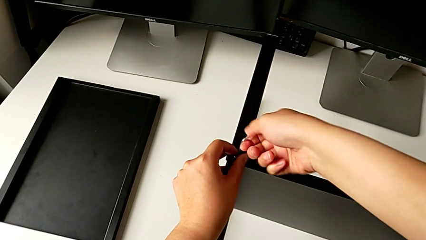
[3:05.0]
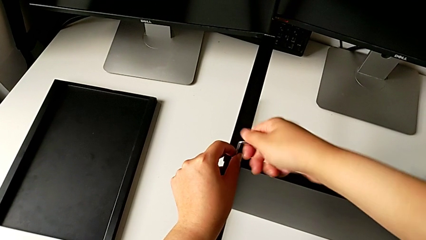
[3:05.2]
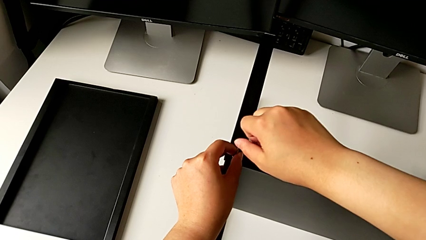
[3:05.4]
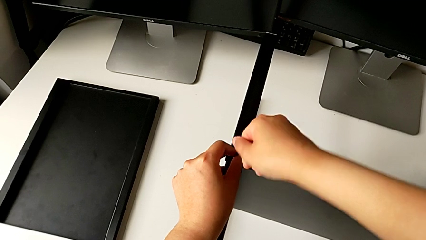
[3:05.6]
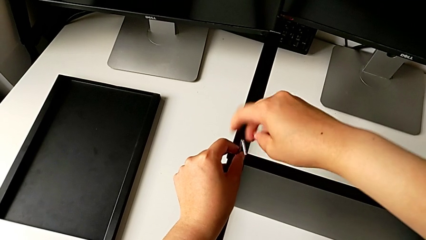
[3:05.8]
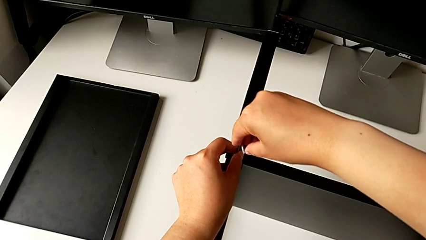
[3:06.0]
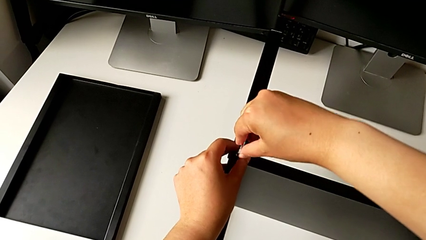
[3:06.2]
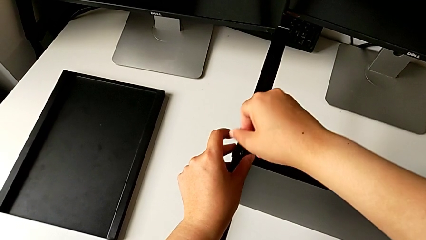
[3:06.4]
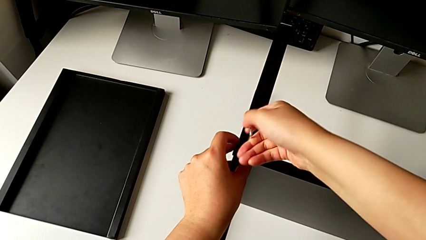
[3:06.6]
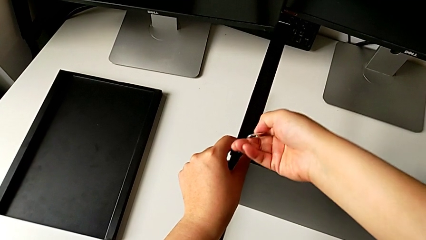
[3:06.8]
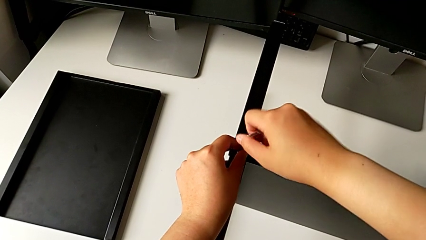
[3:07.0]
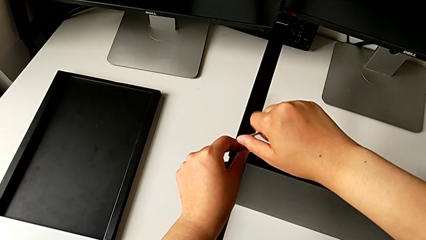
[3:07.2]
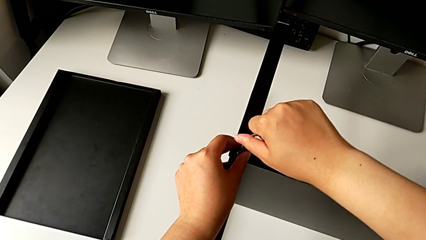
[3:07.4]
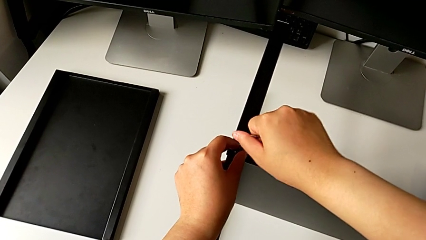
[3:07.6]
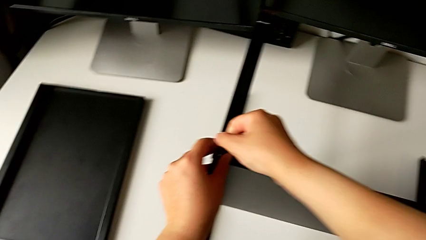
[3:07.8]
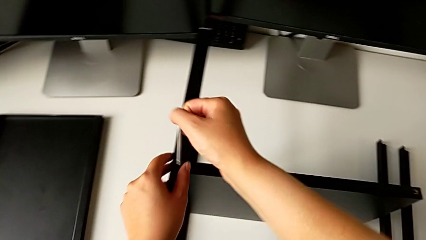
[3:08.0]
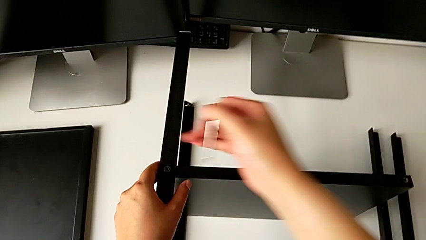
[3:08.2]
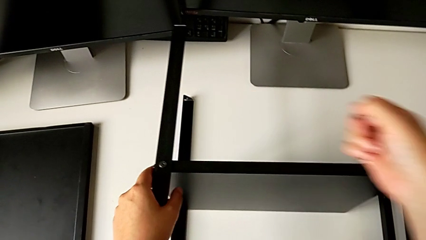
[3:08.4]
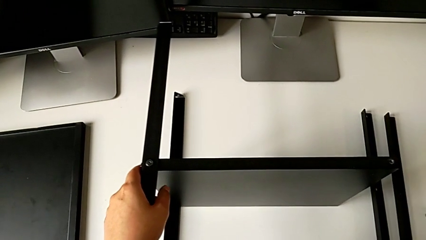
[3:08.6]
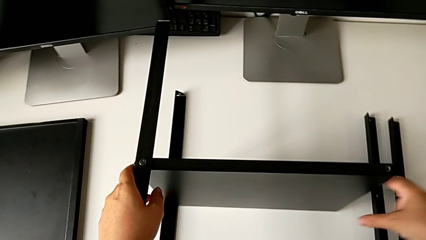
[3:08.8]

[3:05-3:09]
The camera wearer is screwing the second leg into the shelf. They screw the fourth hex socket head and withdraw the Allen wrench.

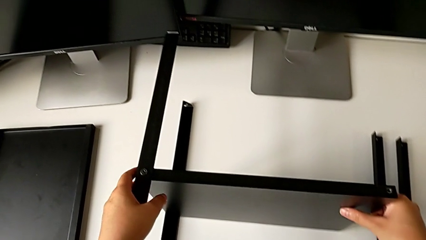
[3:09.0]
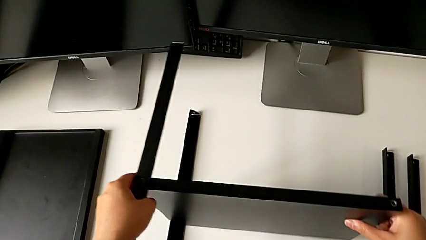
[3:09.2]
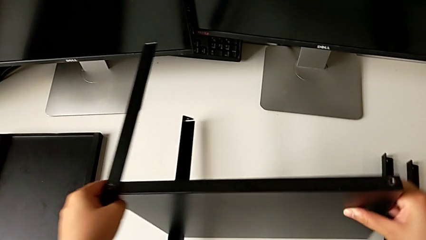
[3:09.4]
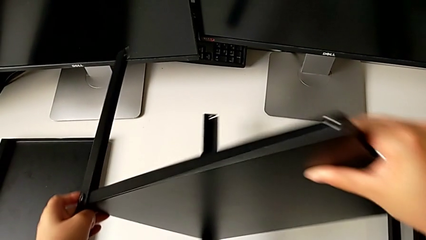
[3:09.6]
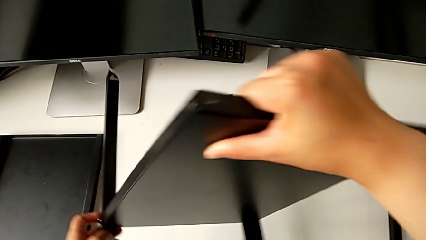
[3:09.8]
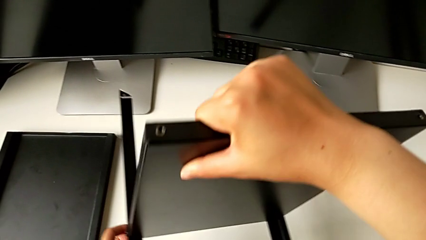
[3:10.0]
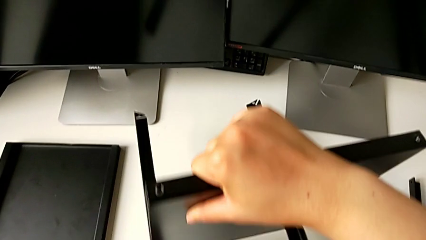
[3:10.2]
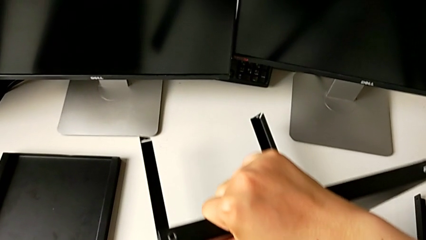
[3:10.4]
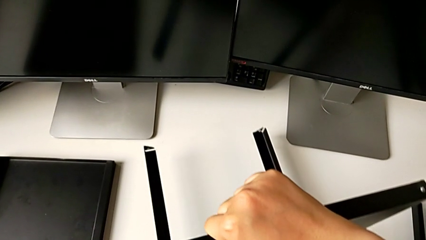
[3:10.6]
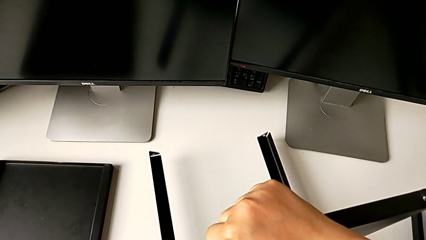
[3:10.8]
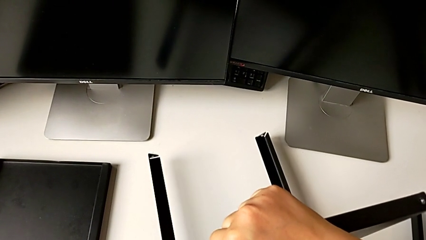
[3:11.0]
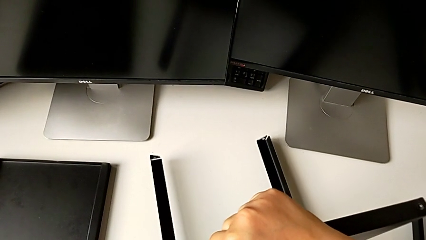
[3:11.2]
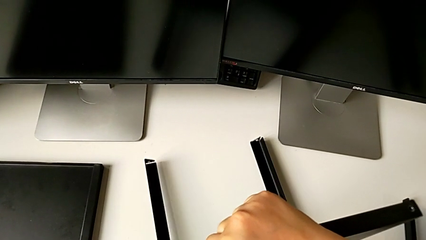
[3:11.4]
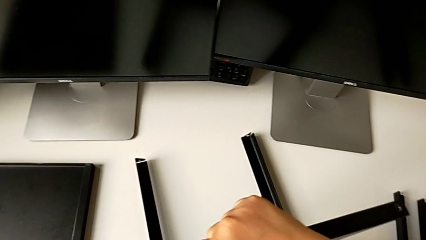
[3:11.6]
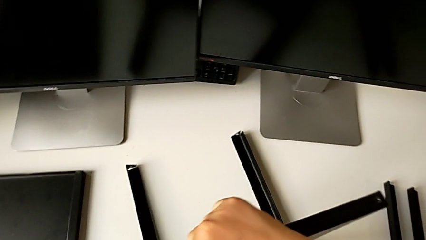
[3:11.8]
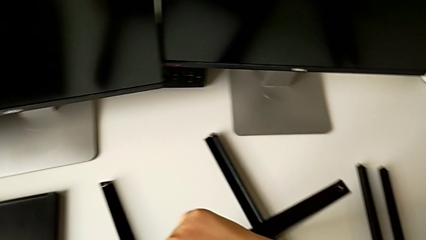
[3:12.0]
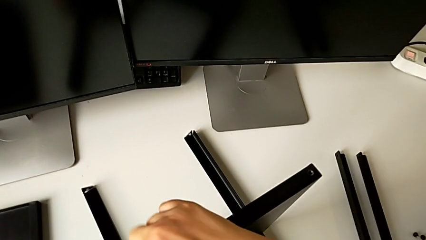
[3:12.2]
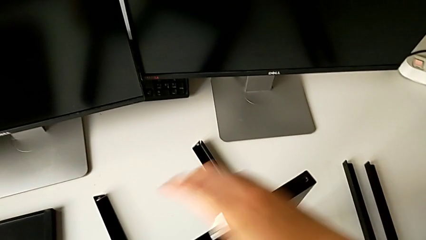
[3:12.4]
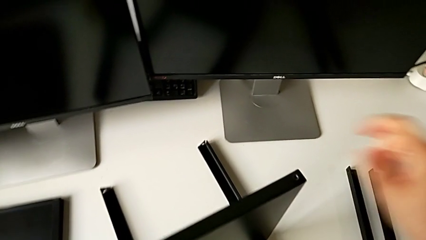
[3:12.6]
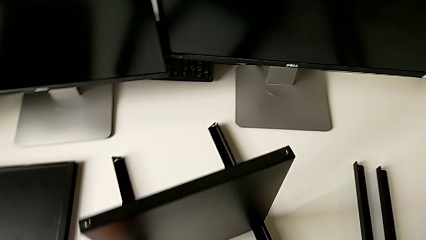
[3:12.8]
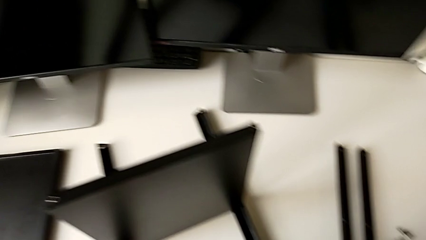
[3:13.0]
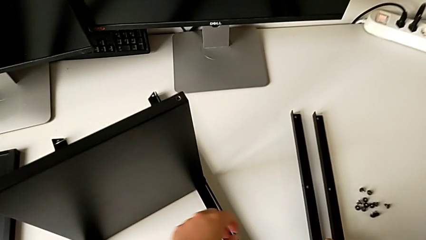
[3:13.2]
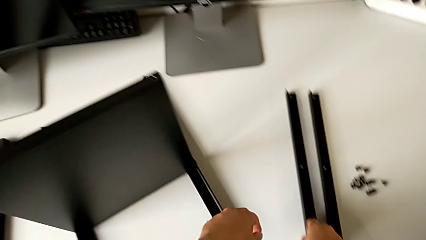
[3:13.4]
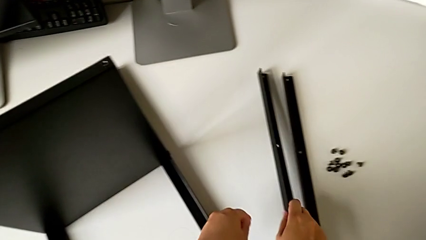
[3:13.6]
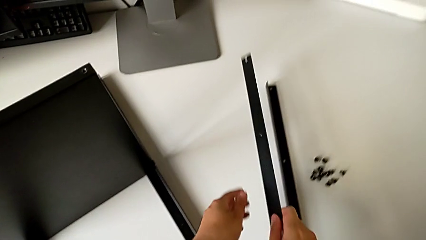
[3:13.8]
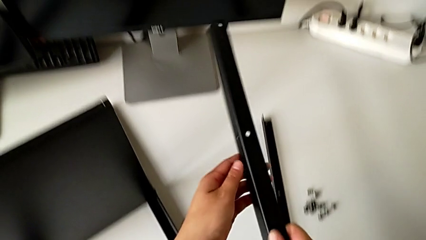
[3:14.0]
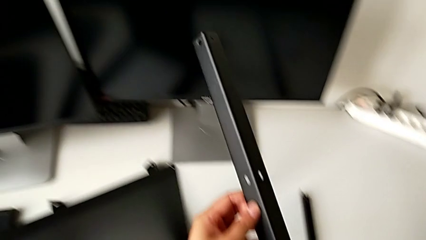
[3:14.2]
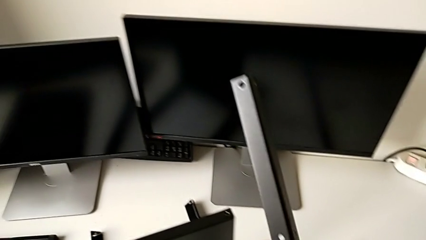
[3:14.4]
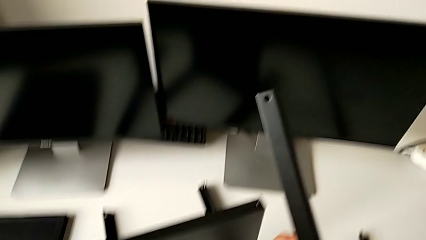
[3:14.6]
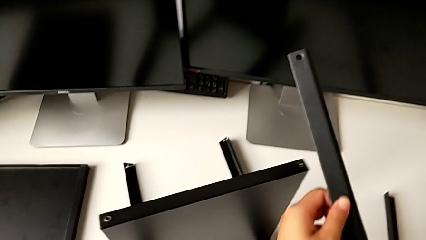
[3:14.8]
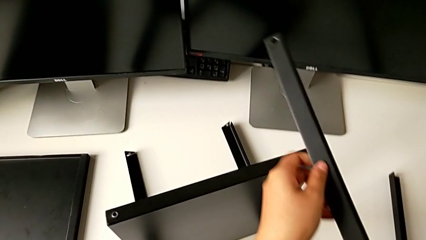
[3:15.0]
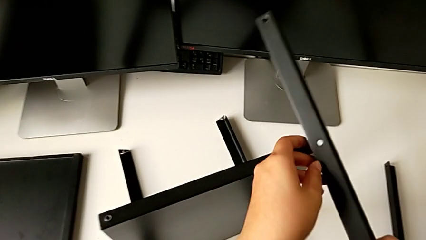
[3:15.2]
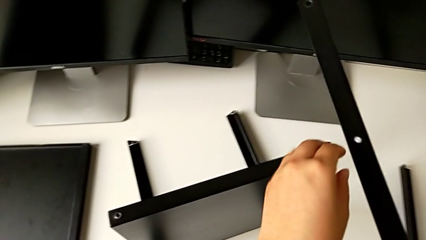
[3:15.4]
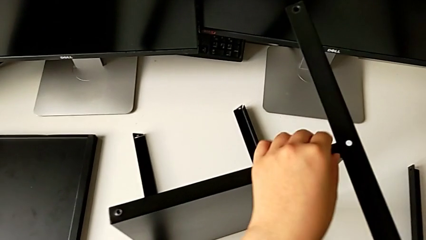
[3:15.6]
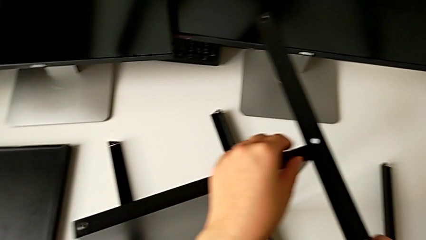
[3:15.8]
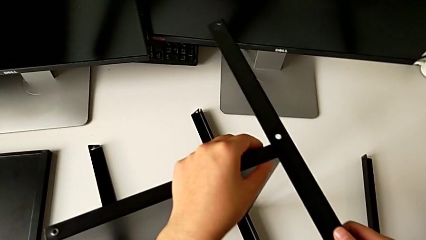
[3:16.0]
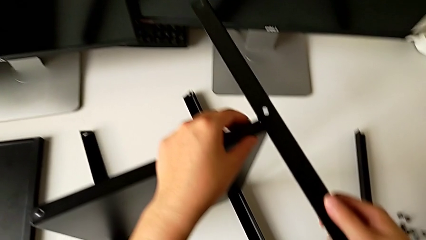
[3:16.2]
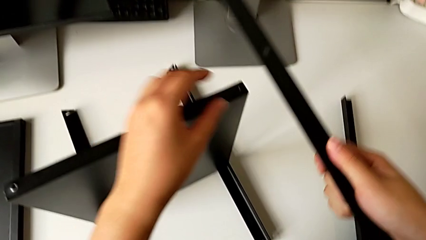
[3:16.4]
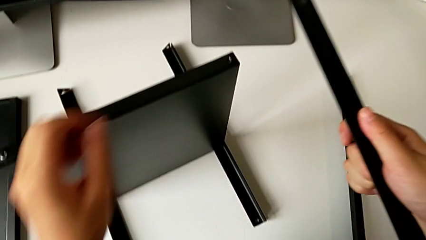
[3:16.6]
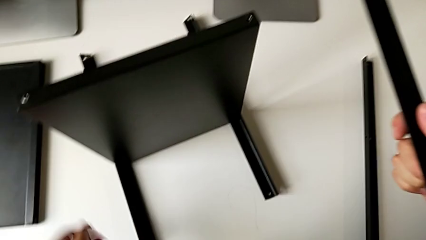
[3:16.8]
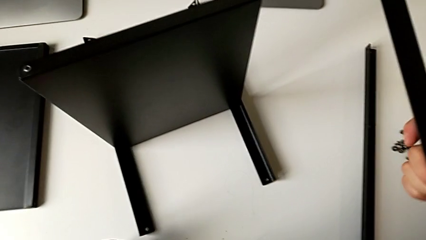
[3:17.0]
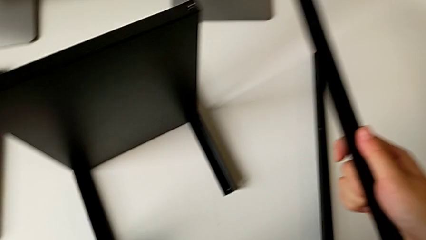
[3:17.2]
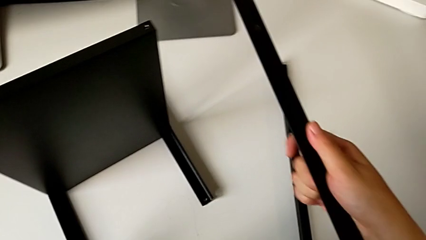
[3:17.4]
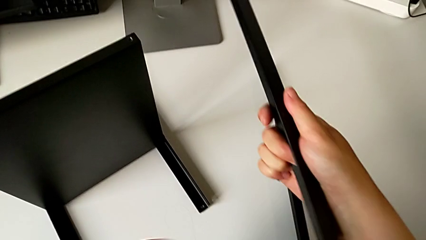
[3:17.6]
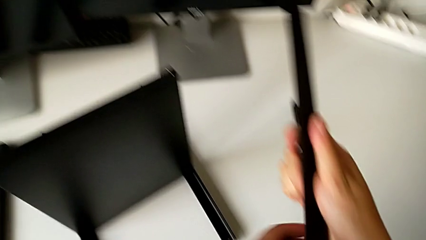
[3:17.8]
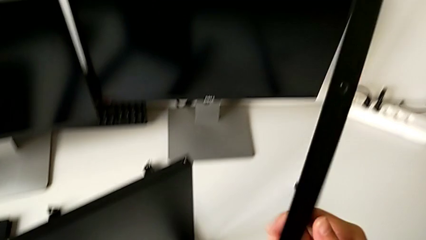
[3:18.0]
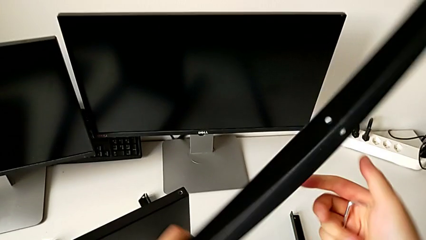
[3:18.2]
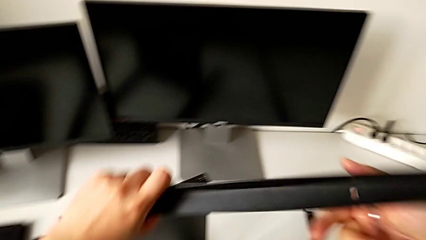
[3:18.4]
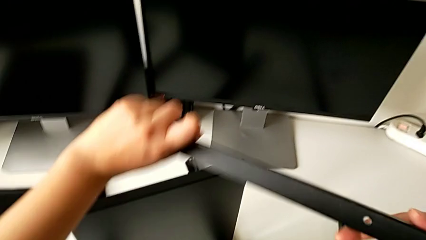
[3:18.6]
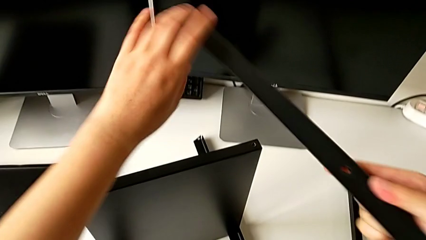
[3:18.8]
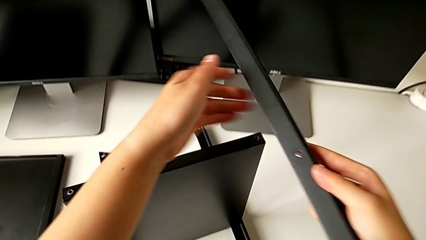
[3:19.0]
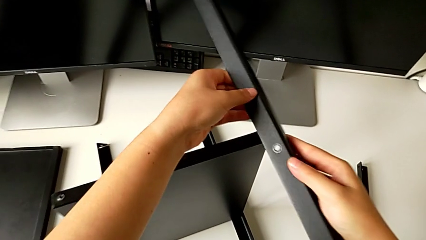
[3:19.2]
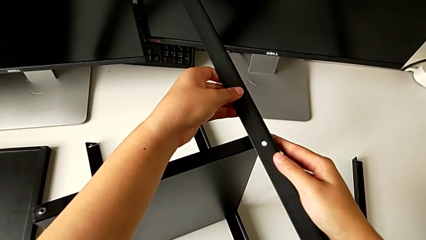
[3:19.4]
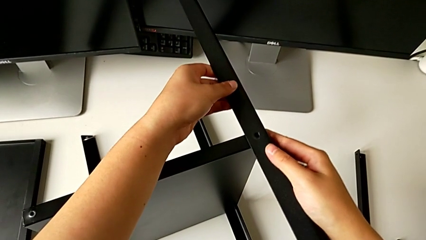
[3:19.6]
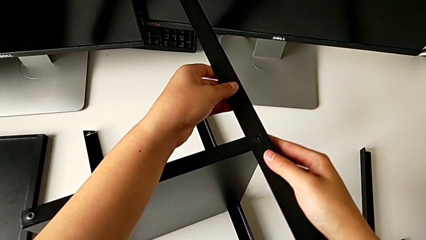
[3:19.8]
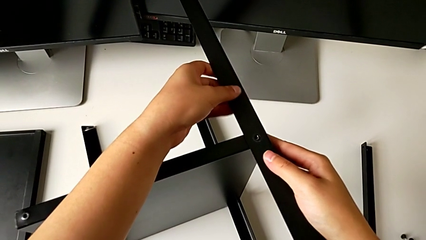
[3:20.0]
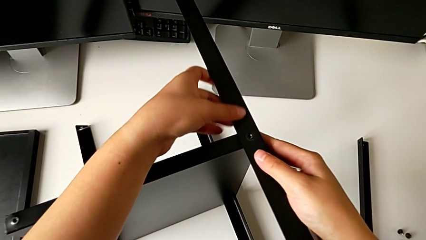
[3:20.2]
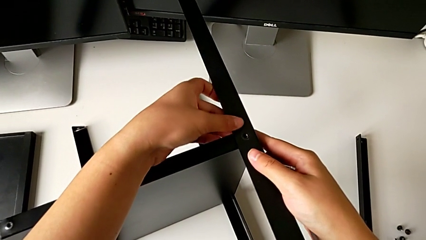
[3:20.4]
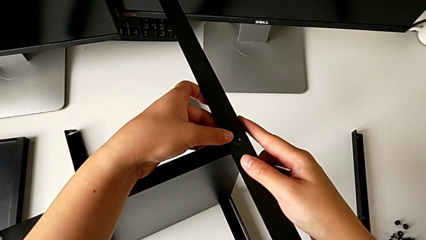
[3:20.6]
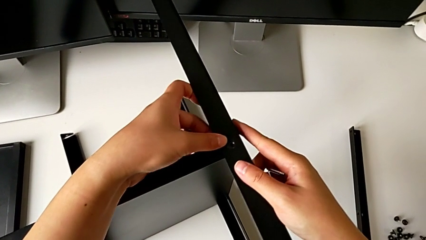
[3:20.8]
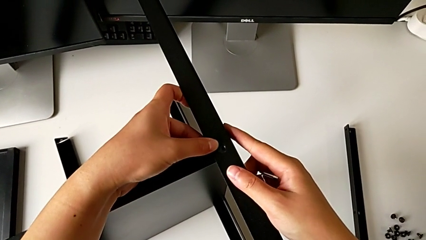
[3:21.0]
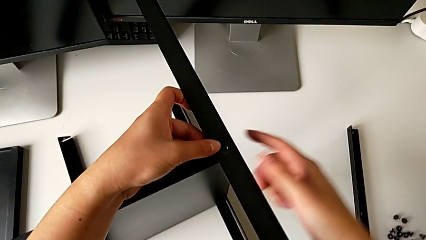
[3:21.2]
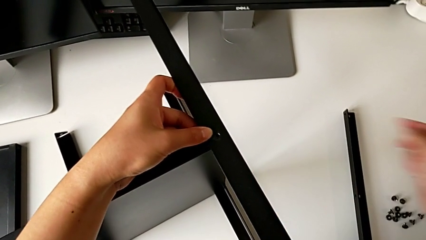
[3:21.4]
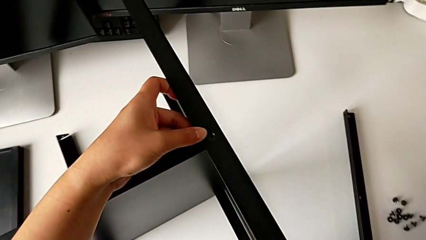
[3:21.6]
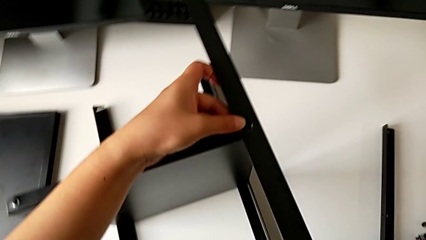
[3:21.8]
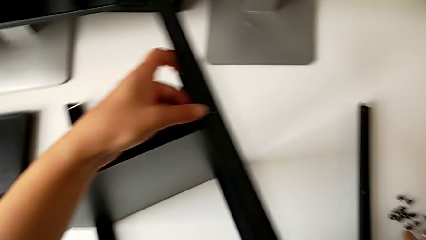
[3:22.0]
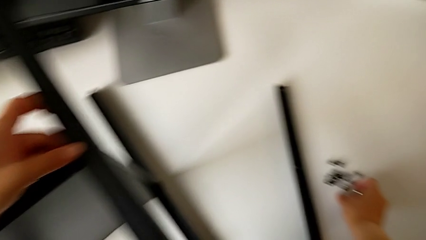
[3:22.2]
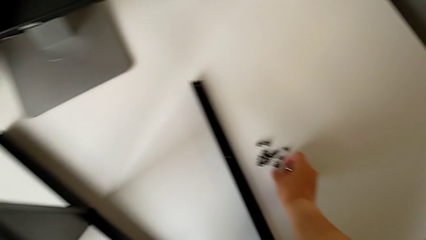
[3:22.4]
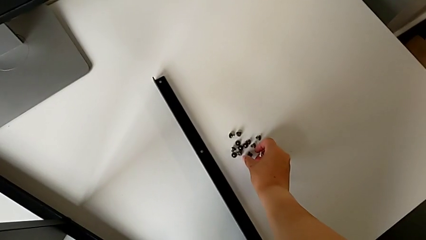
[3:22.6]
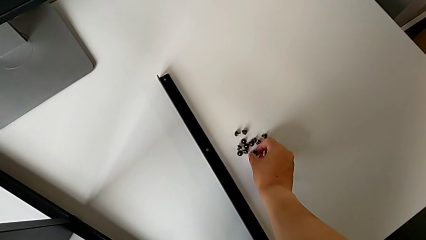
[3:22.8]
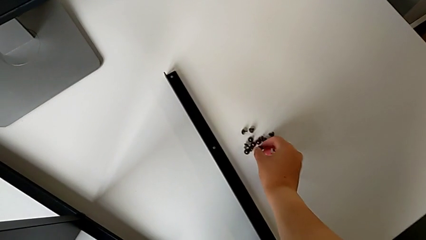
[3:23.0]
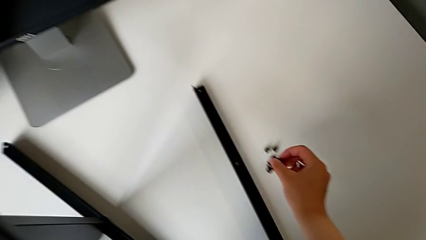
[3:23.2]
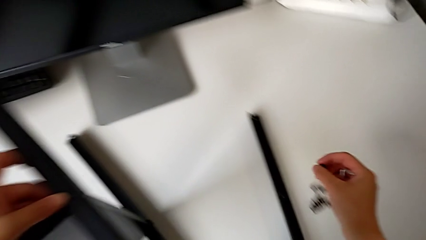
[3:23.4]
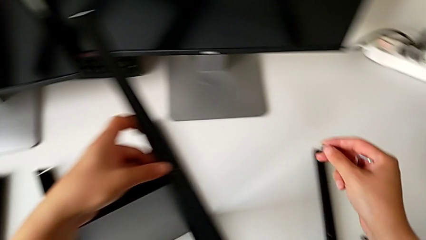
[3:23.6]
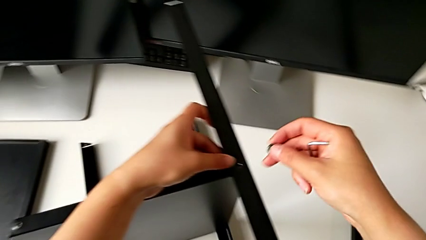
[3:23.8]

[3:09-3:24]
The camera wearer is screwing the third leg into the shelf. They rotate the nightstand, place it, grab the third leg, inspect it, rotate it, align it and grab the fifth hex socket head.
